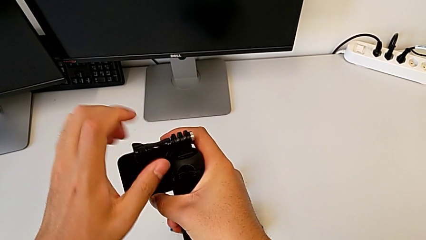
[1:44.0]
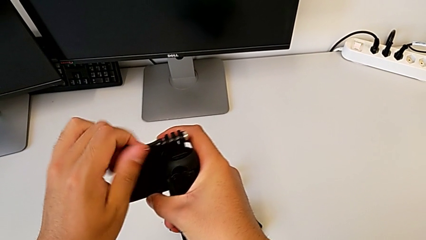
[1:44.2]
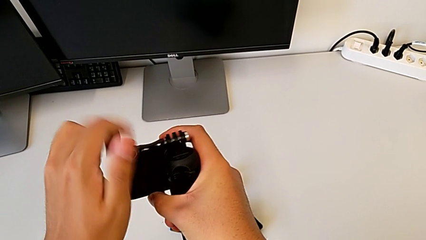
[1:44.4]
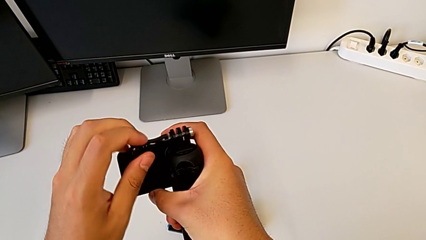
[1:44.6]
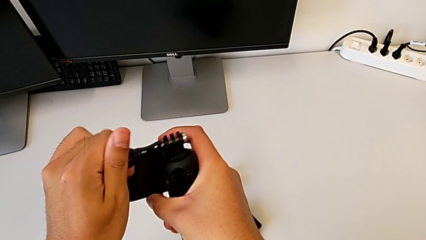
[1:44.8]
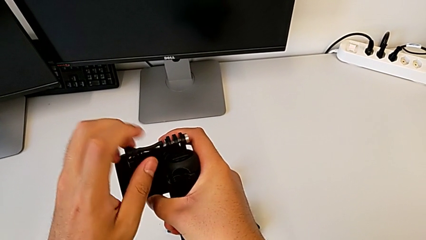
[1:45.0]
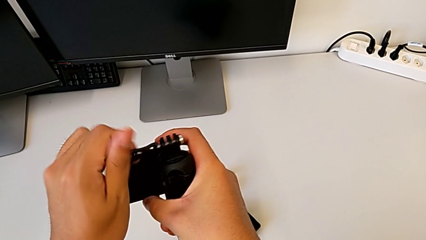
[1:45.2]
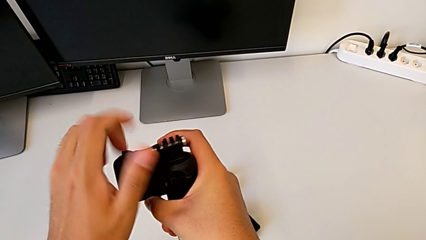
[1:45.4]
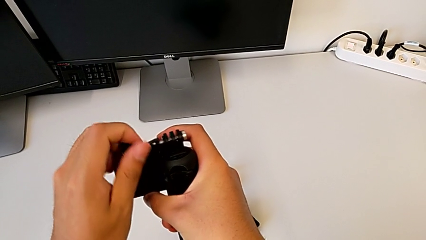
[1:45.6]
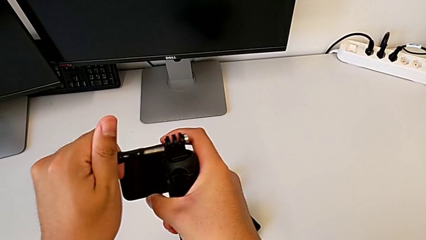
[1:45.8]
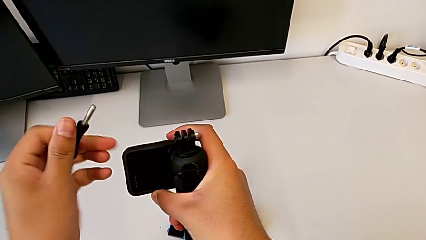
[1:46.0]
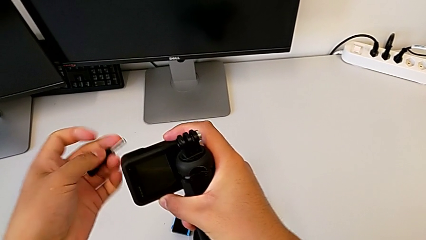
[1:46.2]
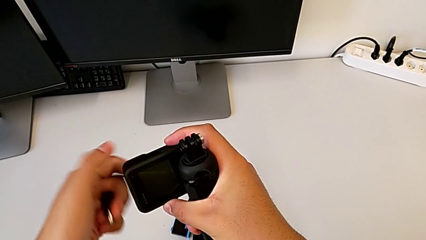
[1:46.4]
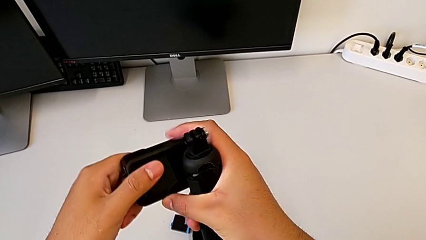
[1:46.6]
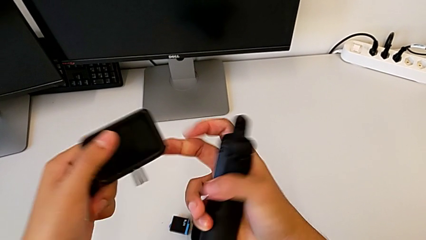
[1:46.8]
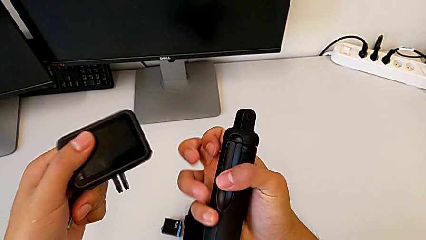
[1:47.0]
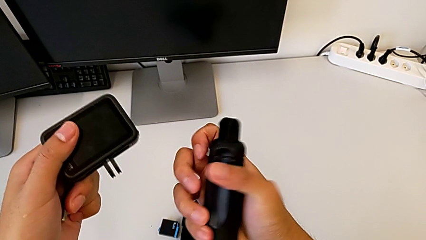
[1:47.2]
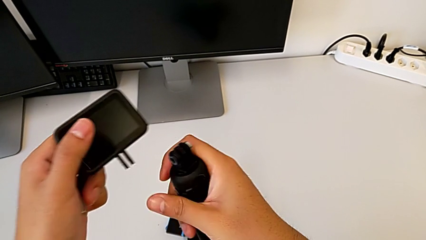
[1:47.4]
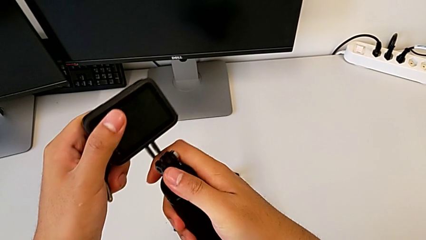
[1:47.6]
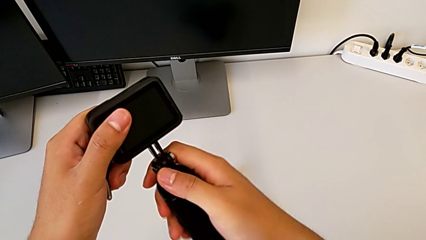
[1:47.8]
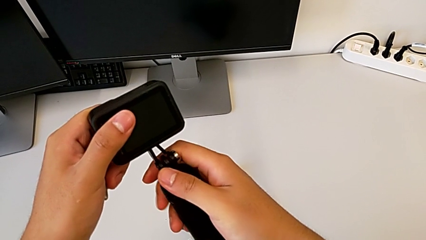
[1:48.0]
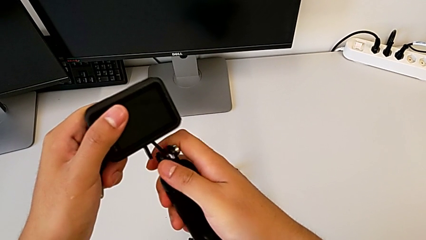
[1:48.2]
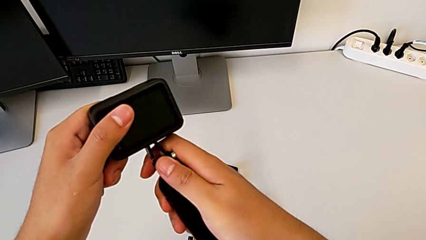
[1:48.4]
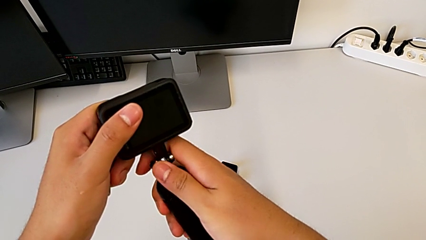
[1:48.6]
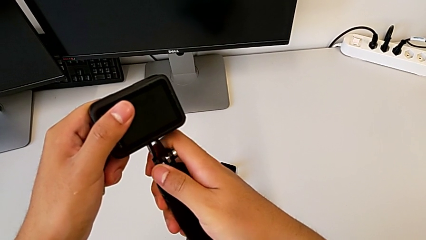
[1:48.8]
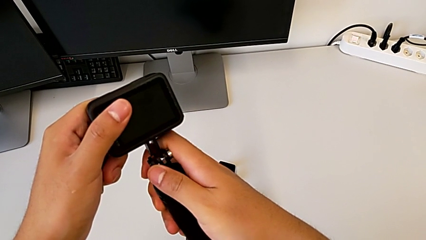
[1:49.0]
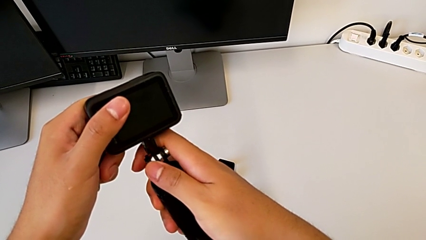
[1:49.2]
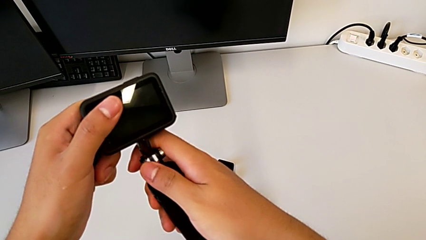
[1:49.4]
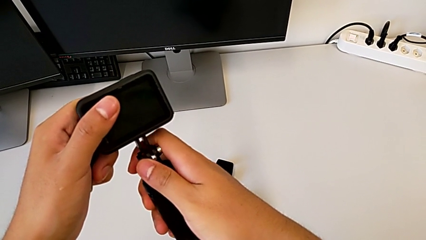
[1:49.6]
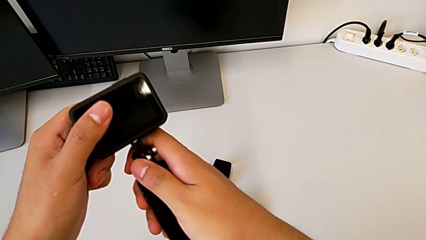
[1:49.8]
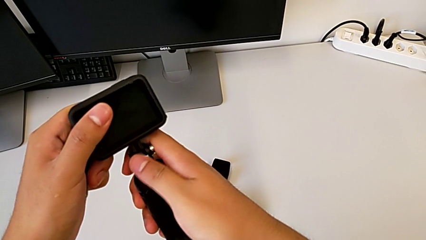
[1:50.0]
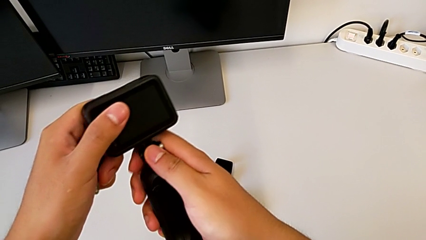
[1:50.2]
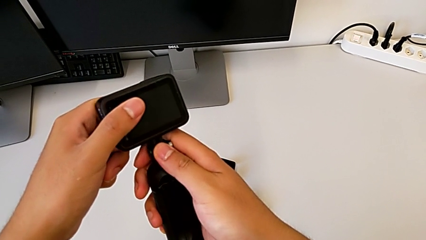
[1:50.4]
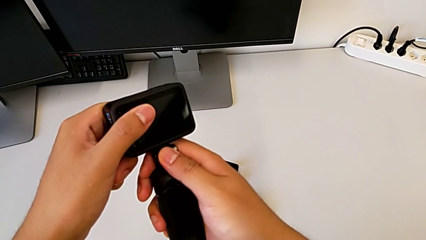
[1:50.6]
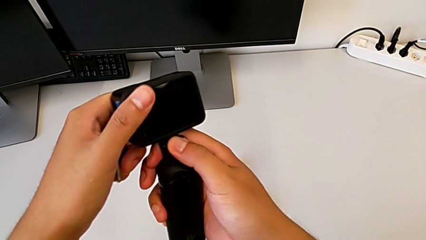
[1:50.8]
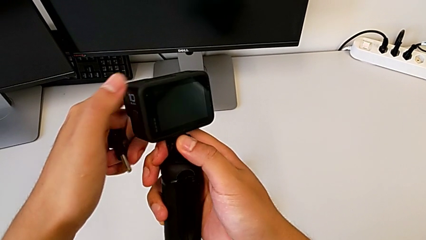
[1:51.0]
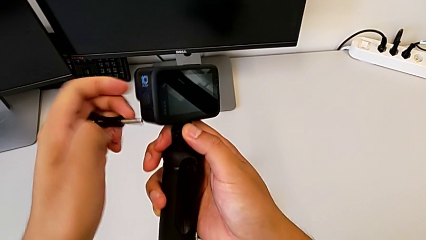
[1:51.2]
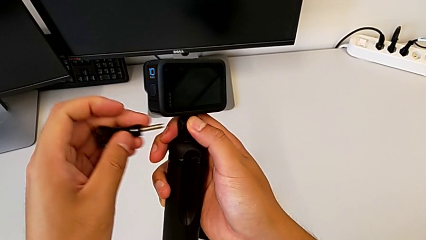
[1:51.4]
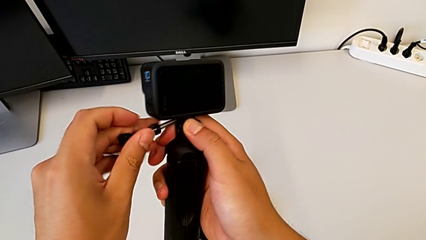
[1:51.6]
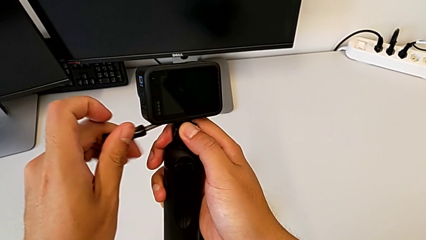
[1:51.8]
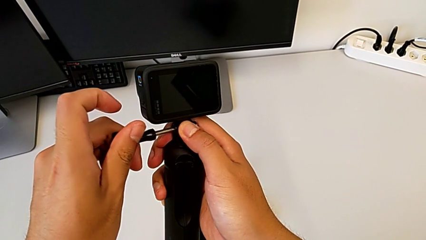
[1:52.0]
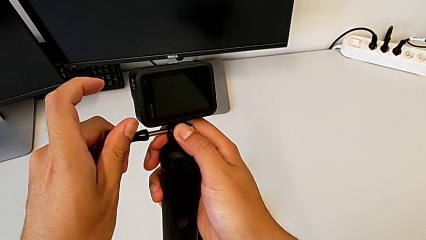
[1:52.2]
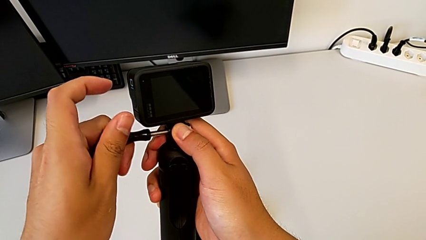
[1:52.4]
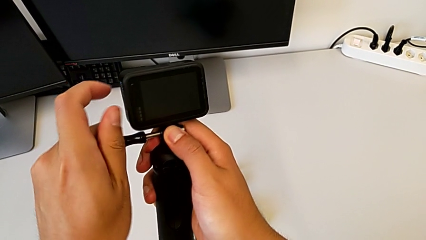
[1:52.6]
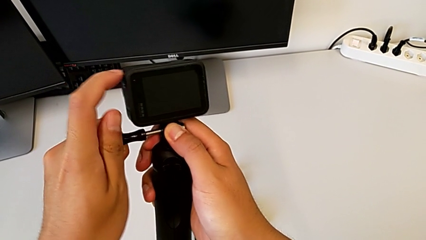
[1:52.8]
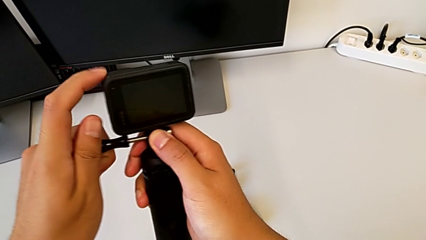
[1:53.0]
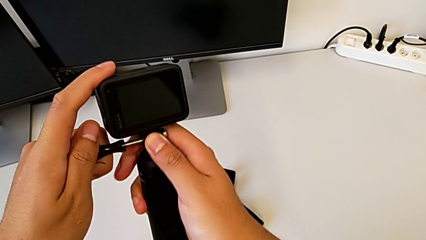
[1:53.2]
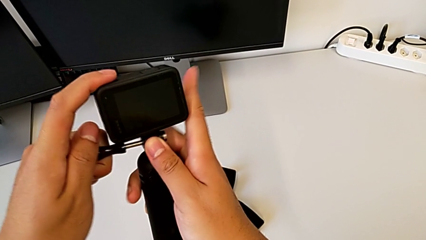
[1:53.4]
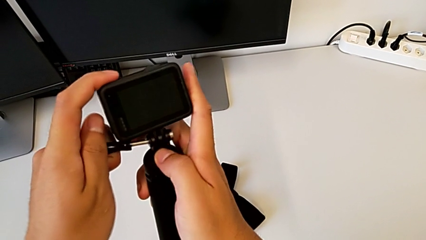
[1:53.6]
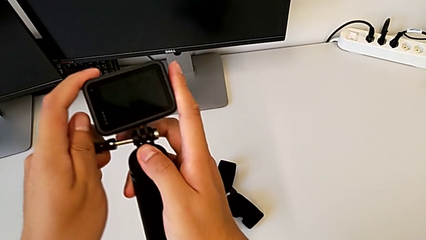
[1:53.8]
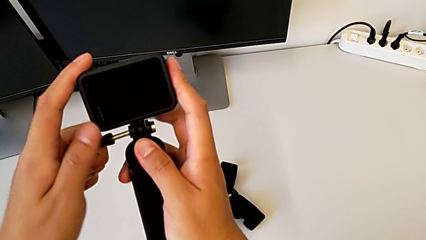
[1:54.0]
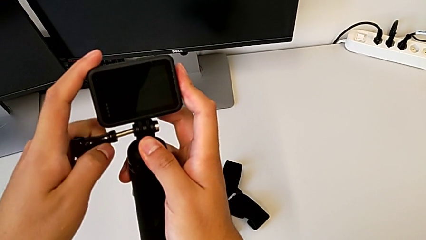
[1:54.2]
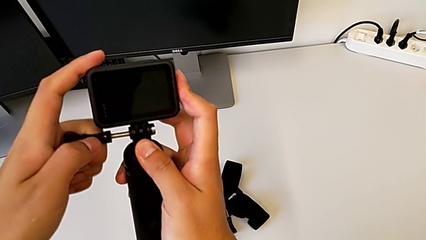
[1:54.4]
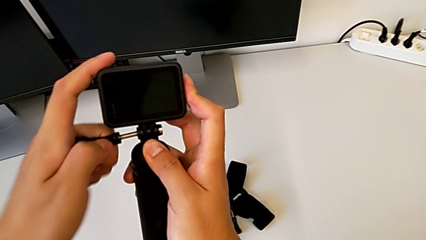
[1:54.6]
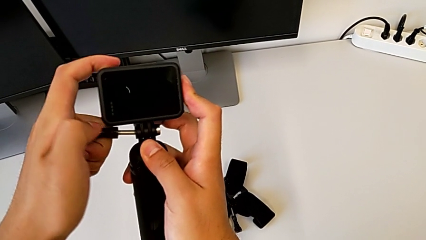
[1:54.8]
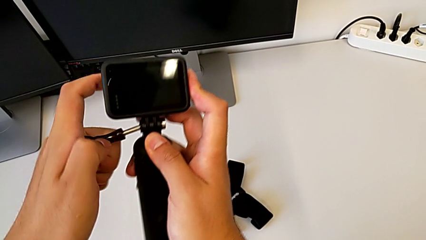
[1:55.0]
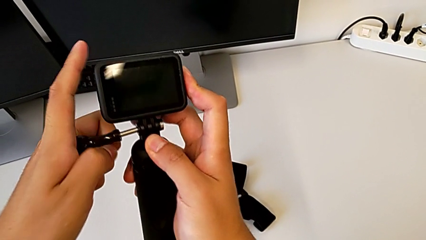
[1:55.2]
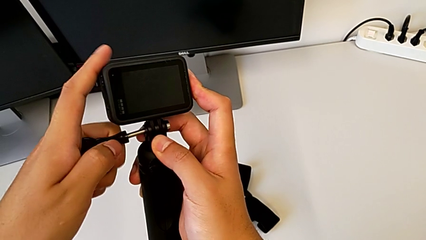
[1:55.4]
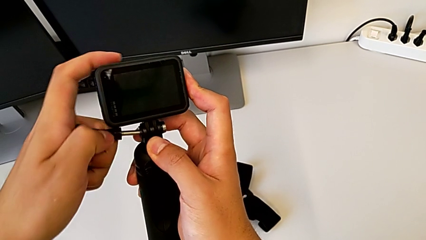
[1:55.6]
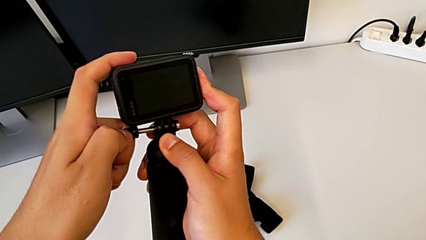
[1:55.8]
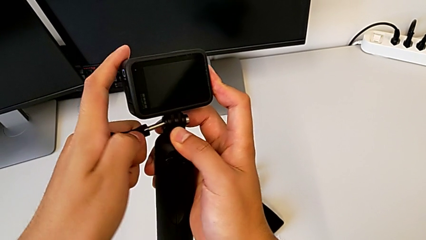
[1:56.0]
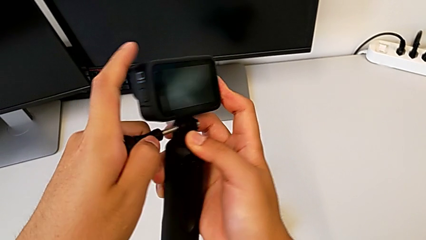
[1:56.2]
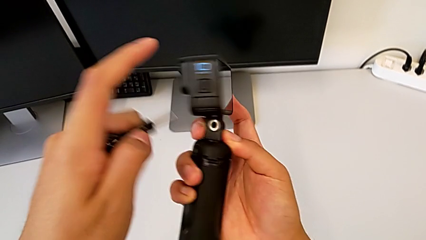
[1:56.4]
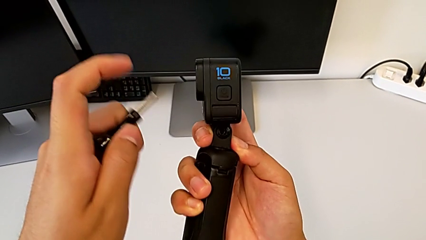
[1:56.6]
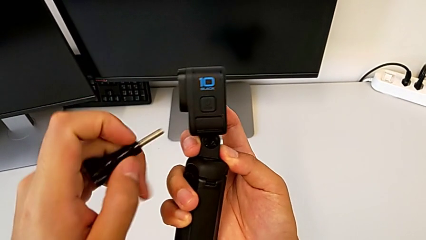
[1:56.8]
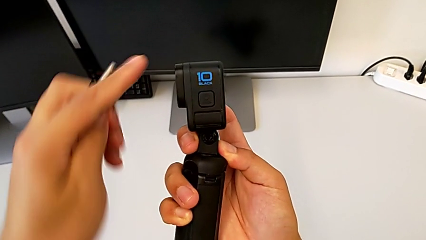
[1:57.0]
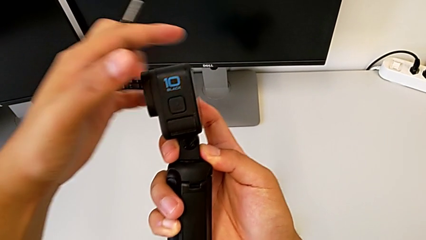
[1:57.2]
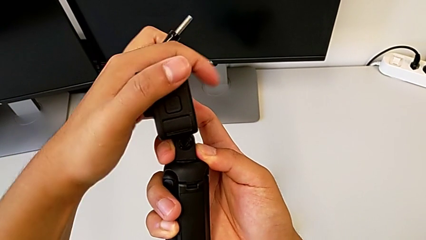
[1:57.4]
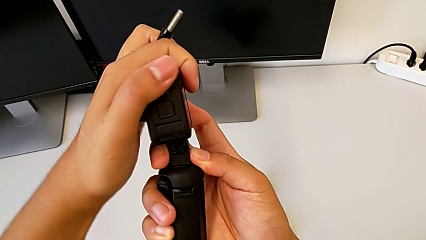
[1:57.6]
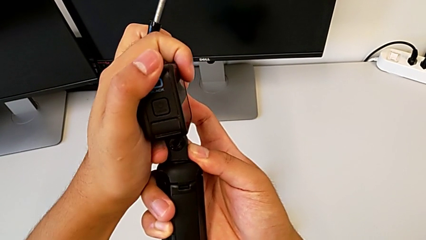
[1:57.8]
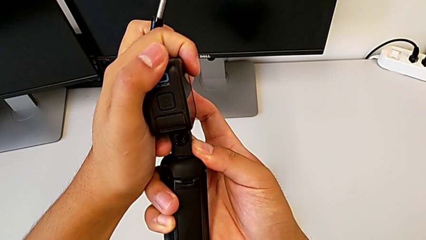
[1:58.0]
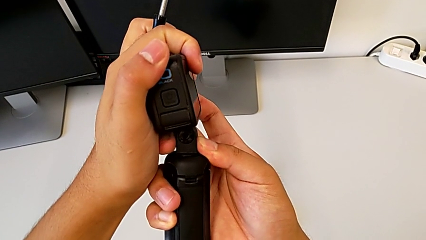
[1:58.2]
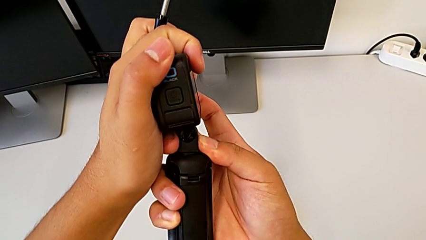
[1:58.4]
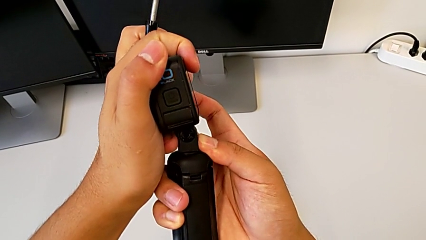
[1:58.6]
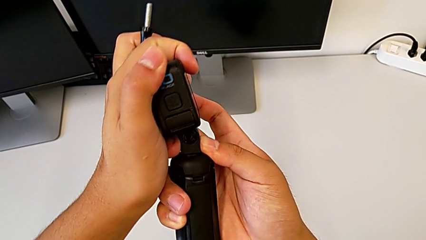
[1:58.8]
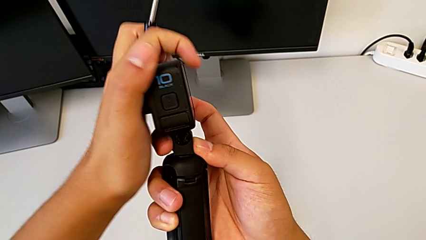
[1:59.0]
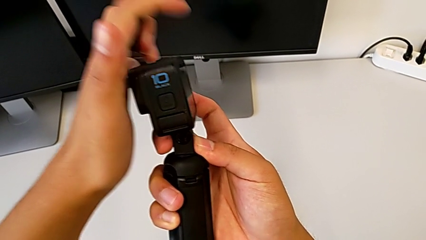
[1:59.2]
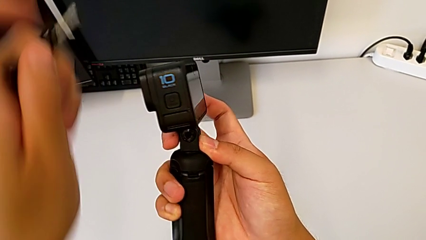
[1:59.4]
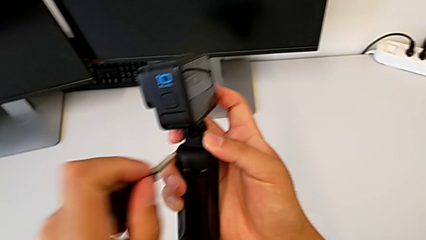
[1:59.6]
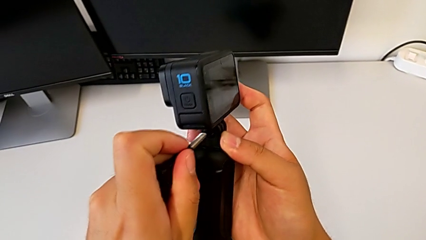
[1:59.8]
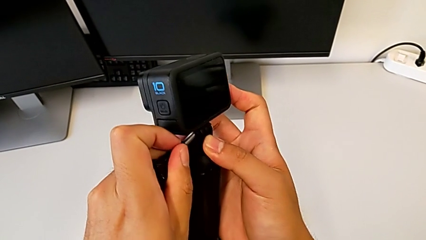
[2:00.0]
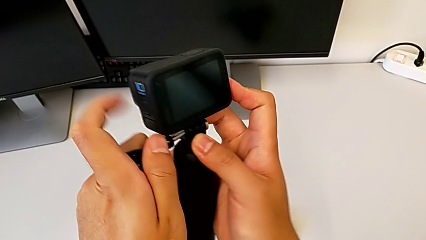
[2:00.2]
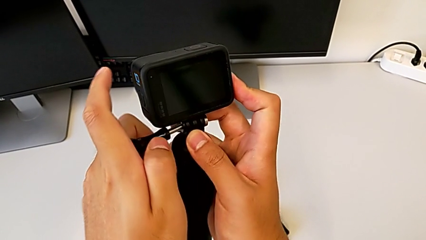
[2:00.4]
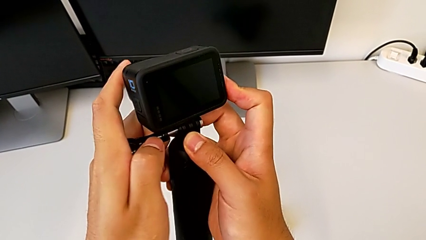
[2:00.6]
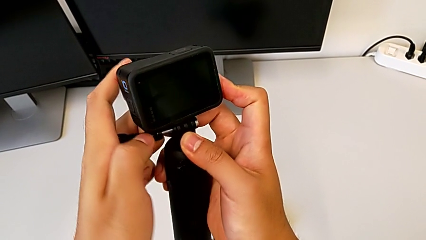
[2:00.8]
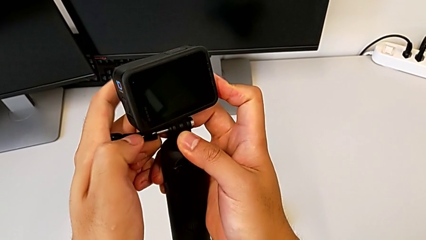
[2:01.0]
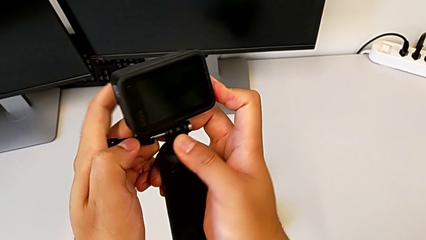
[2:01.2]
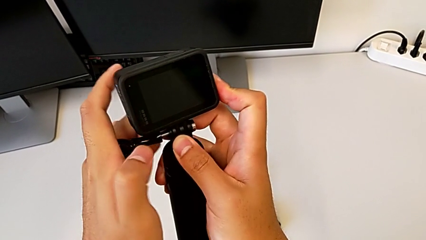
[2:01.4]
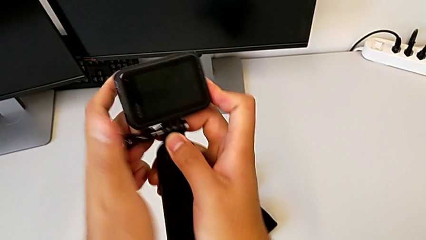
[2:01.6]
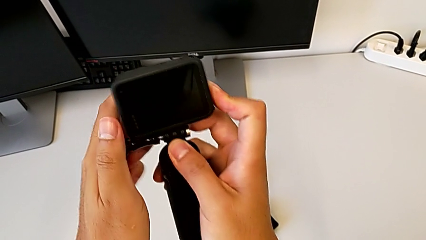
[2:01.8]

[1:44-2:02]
The camera wearer is changing the GoPro from the strap to the tripod. They unscrew the screw, withdraw it, insert the tripod, hold it, wrongly insert the screw, withdraw it, wrongly align the GoPro and insert the screw.
